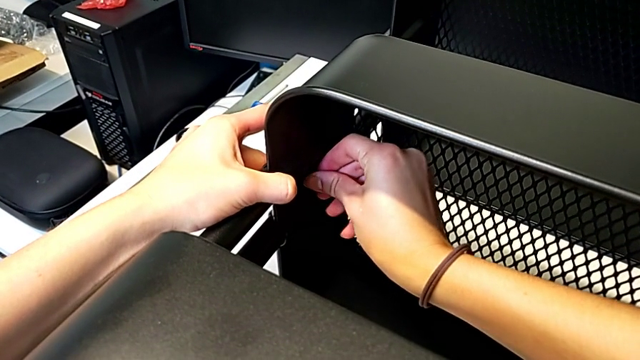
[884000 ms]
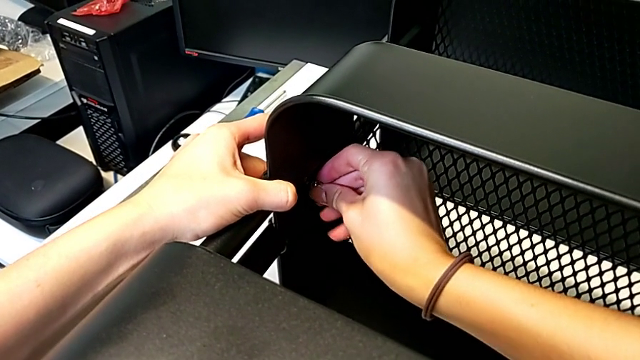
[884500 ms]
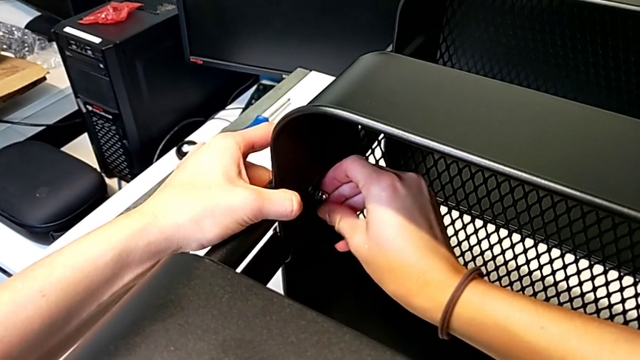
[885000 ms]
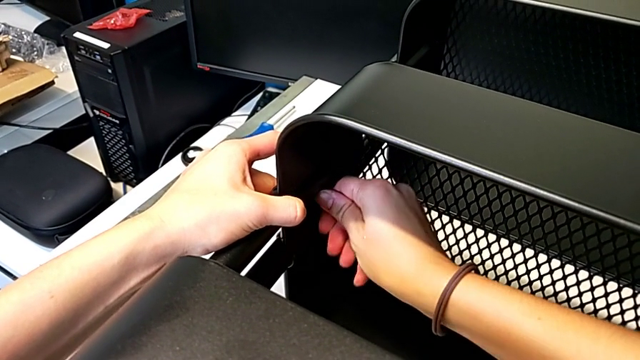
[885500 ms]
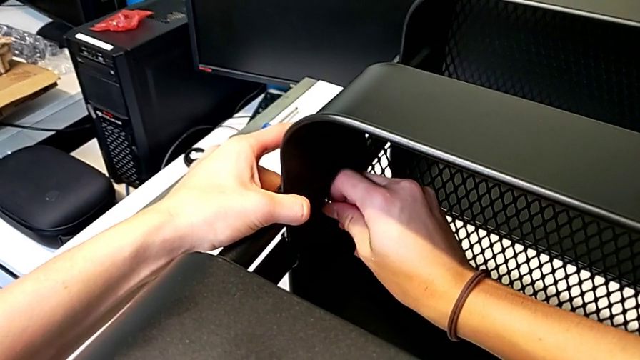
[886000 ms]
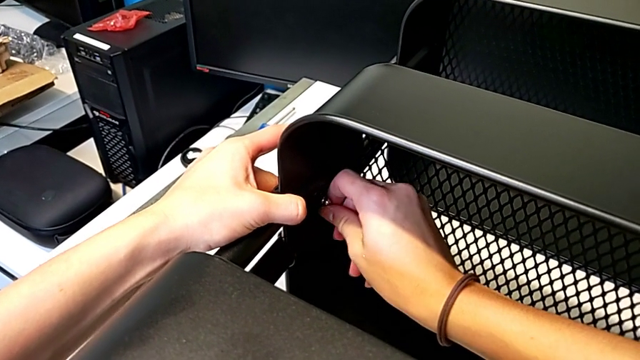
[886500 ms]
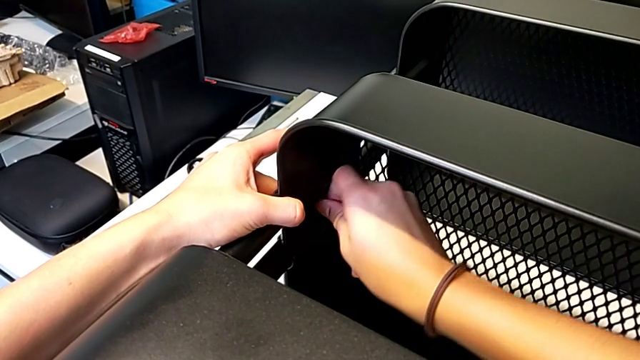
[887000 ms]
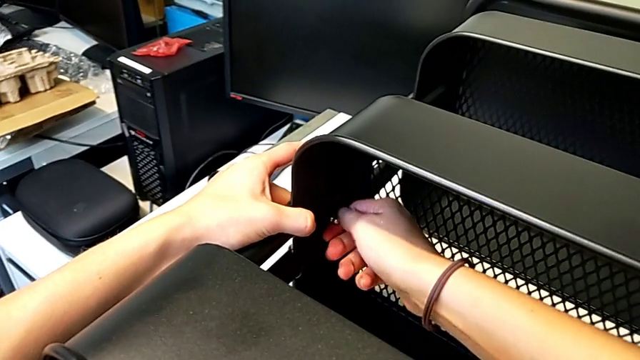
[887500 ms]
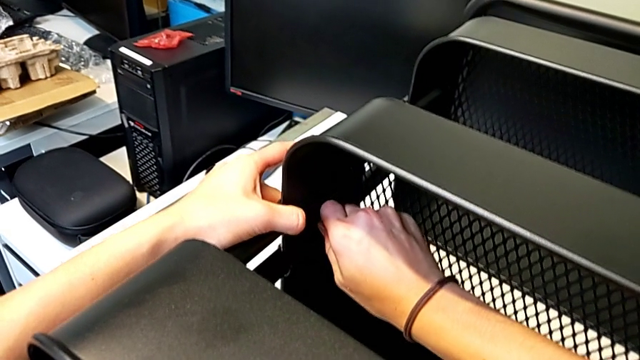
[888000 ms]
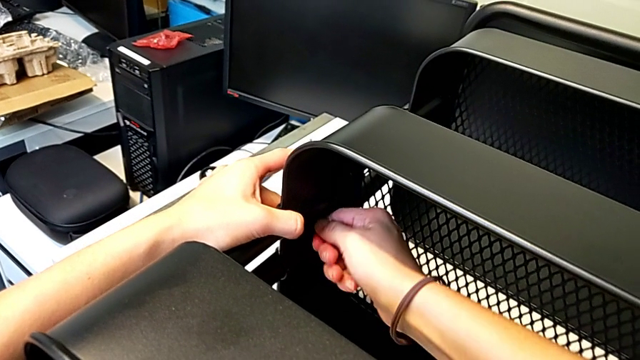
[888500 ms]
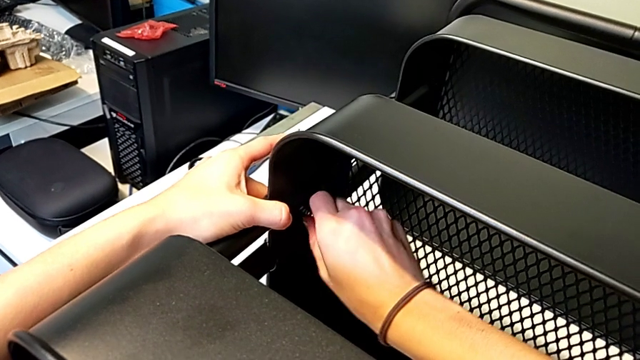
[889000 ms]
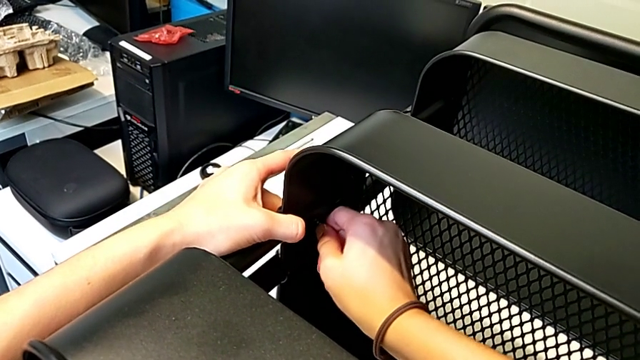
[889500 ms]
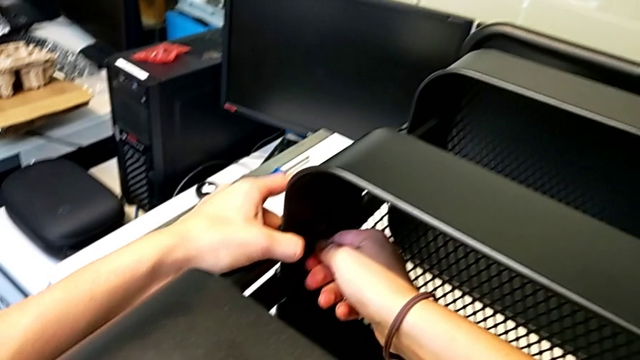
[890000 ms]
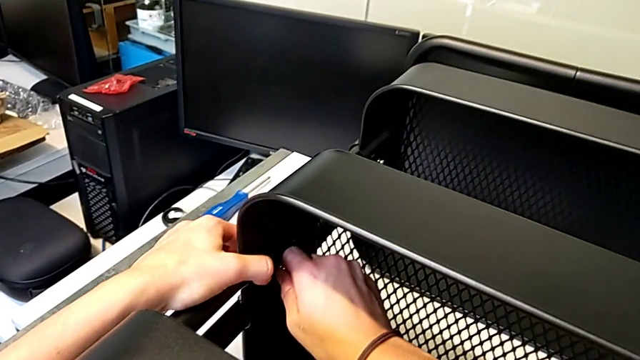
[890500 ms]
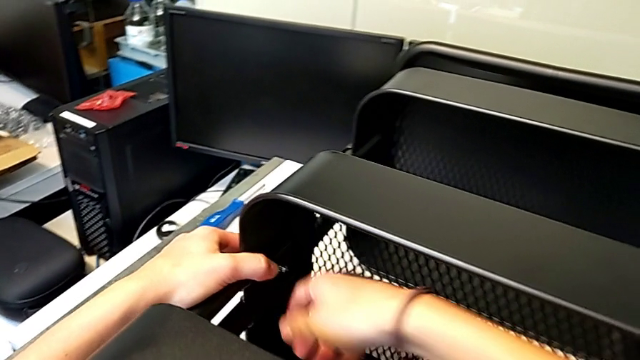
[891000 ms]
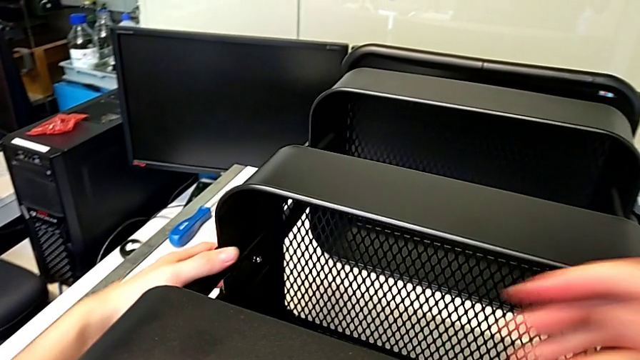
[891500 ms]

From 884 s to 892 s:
The camera wearer is assembling the second bracket in the middle tray. They screw the hexagon cap nut.

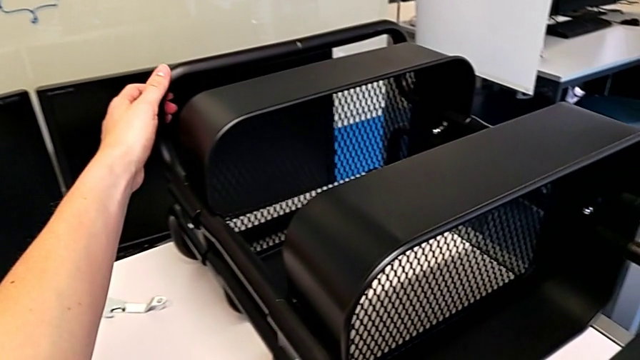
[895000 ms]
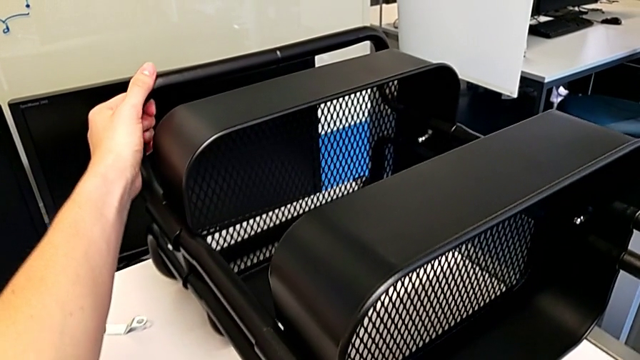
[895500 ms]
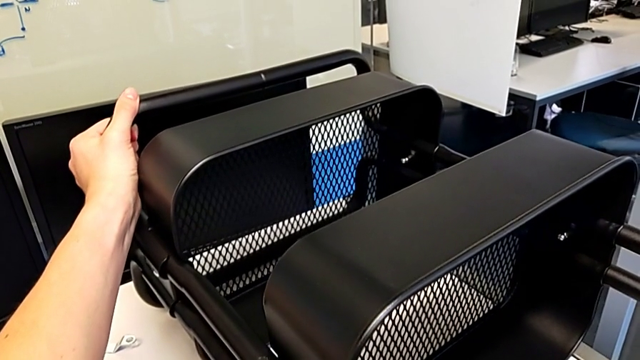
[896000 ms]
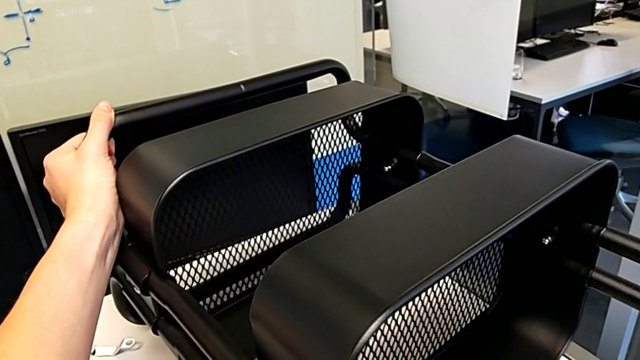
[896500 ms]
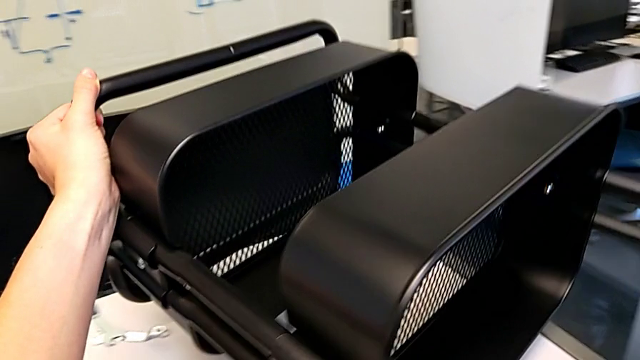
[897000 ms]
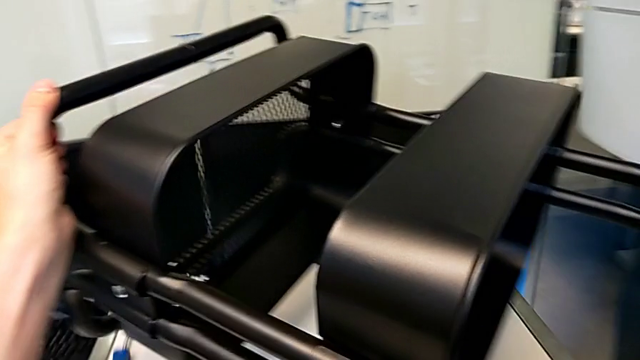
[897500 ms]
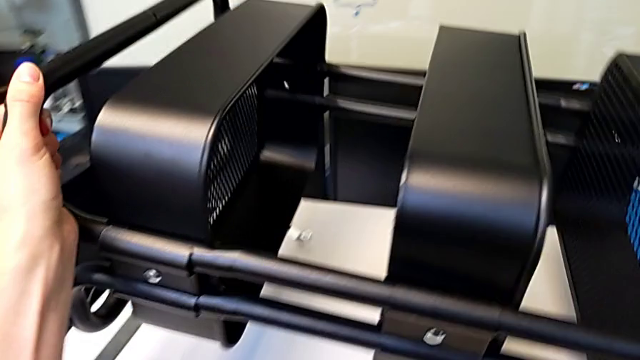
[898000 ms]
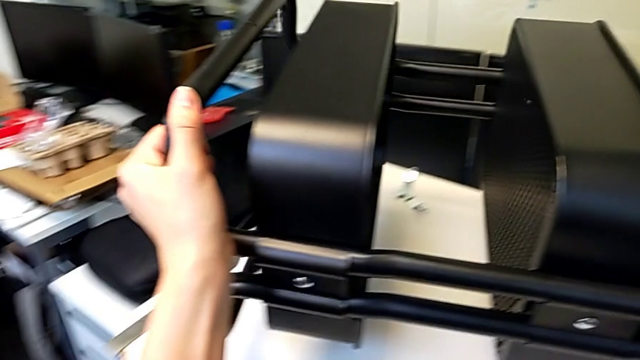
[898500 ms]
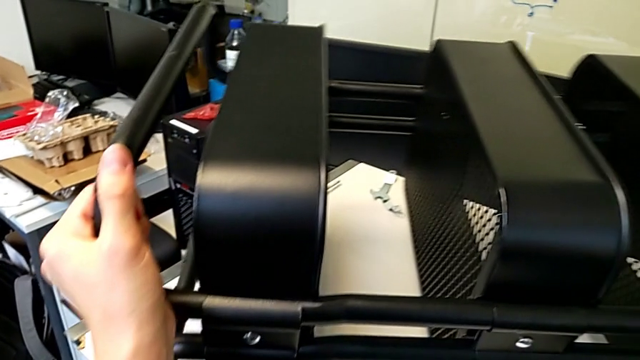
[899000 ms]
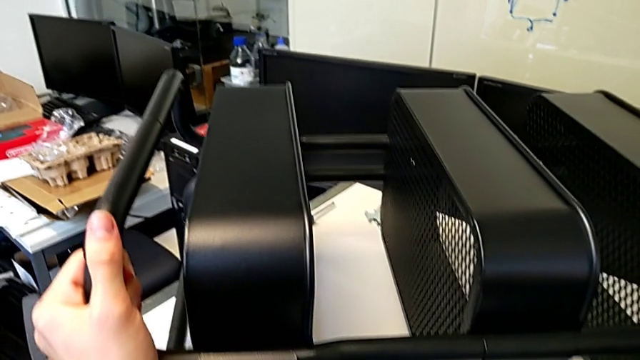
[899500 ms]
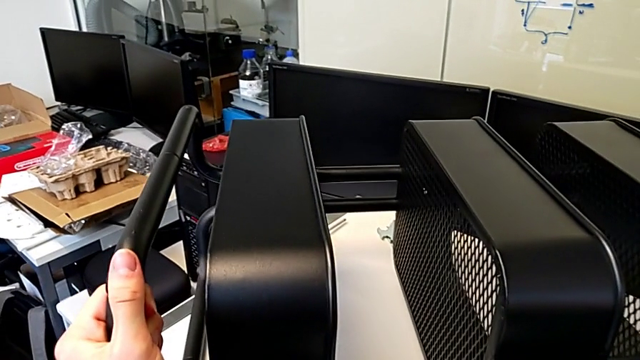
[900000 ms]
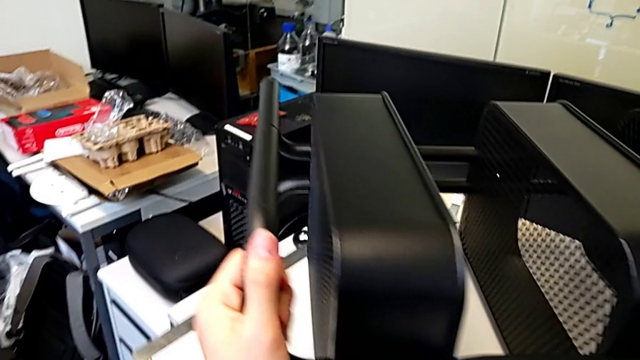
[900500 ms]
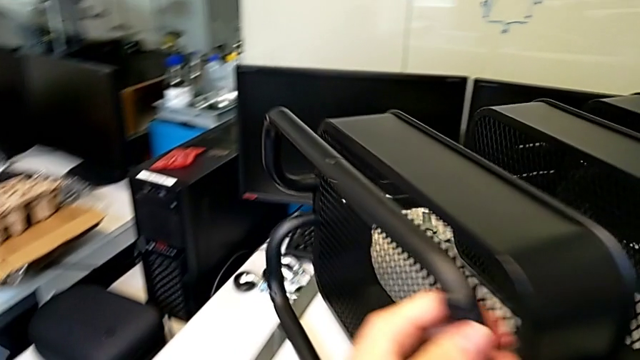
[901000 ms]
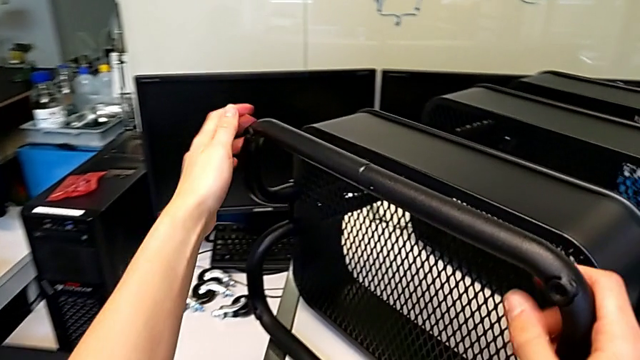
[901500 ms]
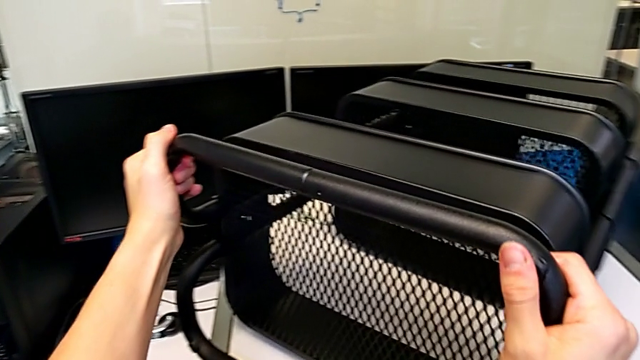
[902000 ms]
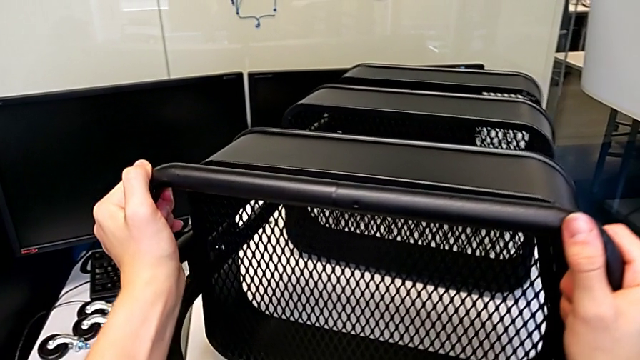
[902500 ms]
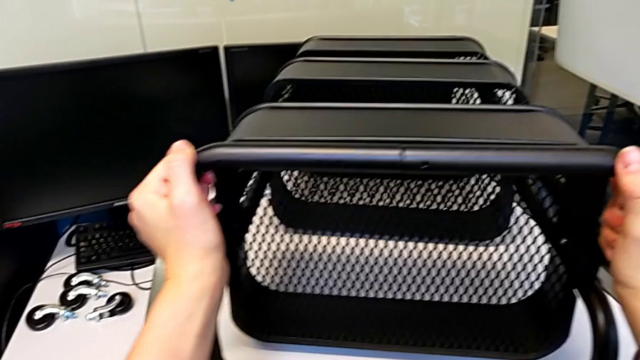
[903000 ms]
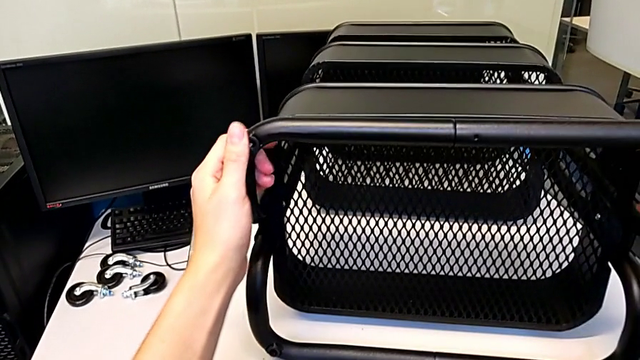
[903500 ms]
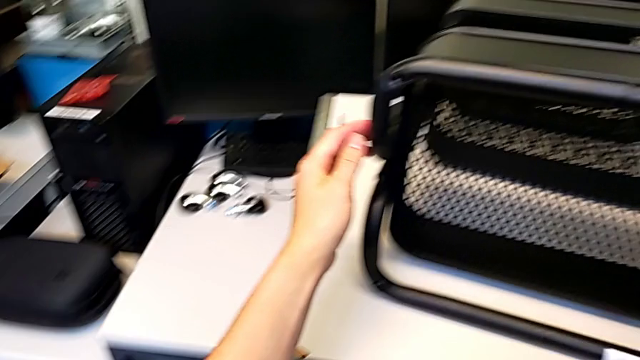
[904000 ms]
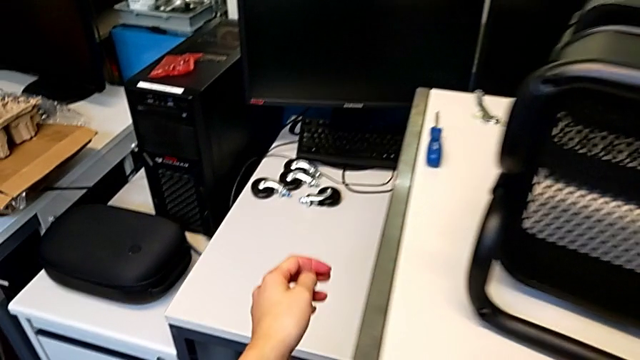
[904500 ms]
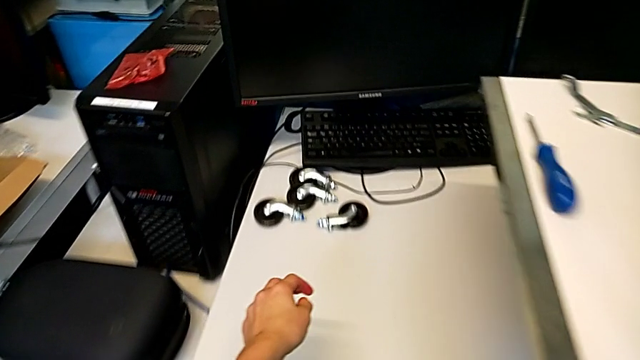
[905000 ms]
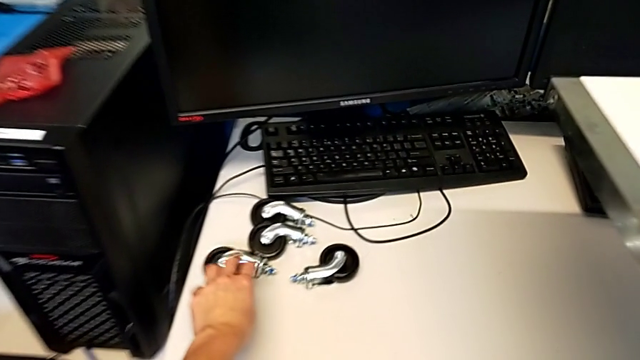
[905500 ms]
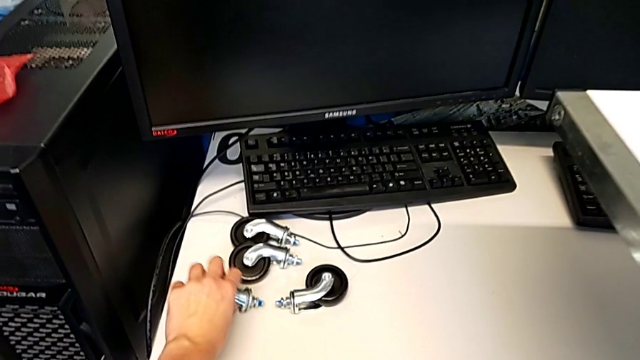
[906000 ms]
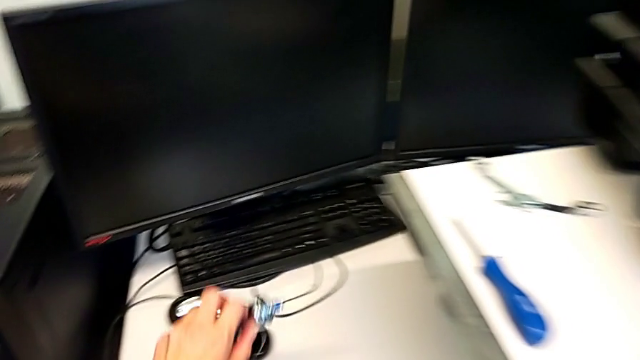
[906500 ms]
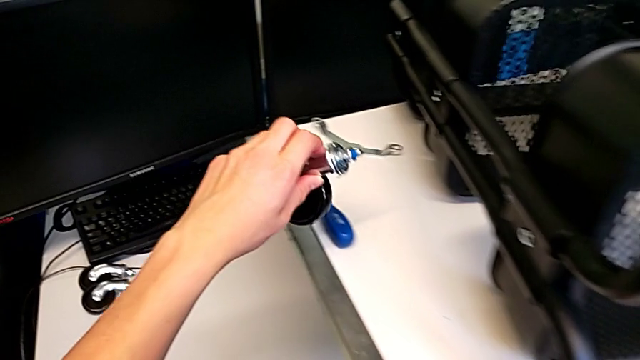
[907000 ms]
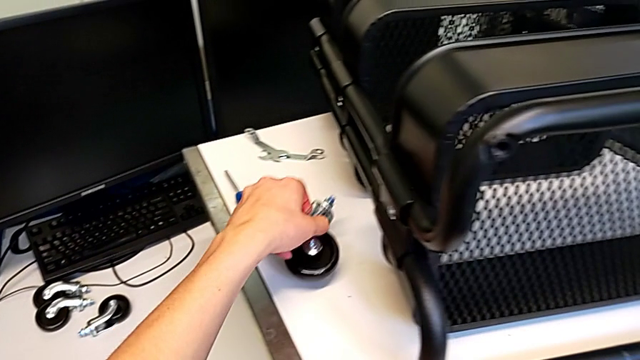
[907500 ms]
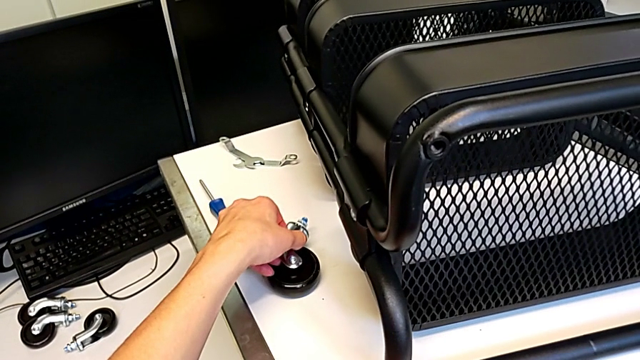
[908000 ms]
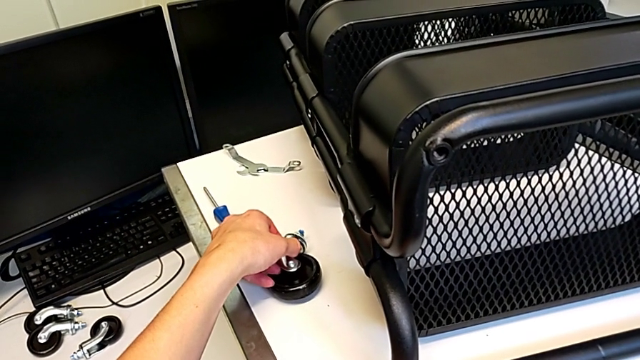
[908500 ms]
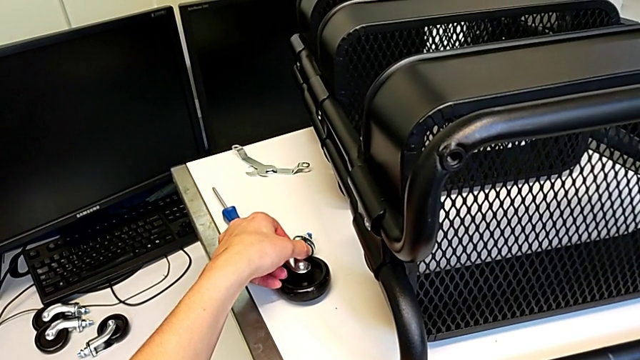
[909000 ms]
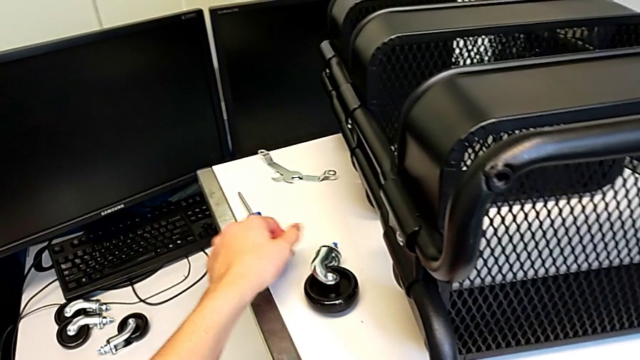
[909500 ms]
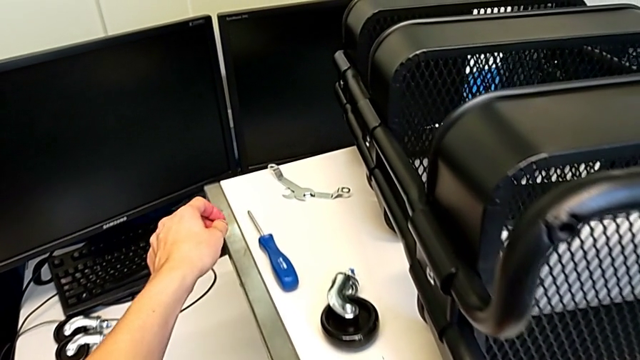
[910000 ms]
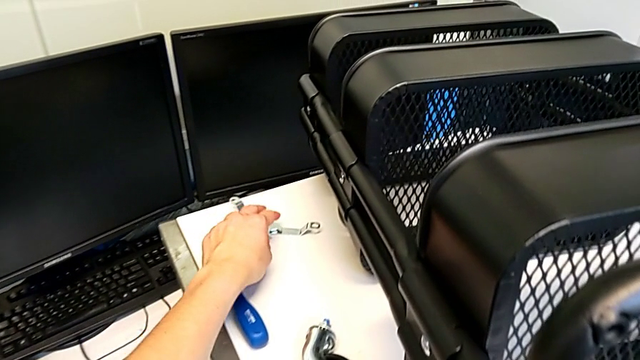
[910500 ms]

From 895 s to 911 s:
The camera wearer is screwing the first hexagon cap nut onto the brackets. They grab the leg, lift the utility cart, place it, rotate it, grab the wheel, lift it, place it and grab the hexagonal wrench.
